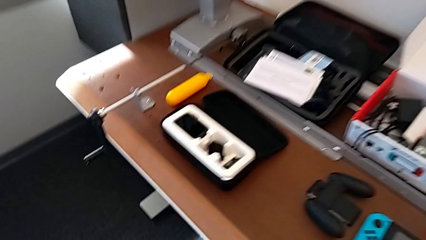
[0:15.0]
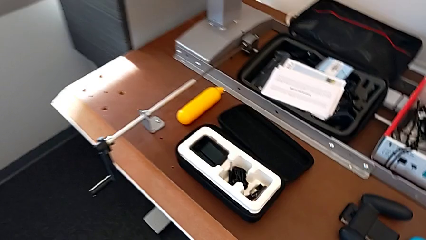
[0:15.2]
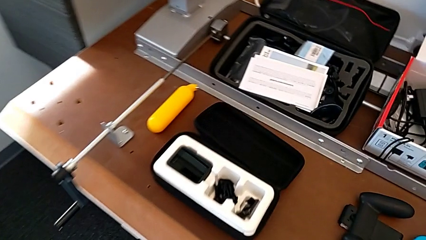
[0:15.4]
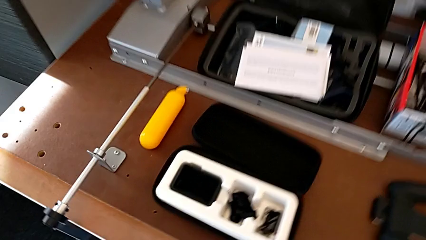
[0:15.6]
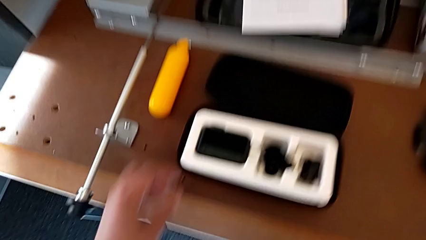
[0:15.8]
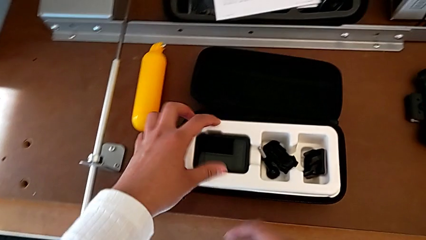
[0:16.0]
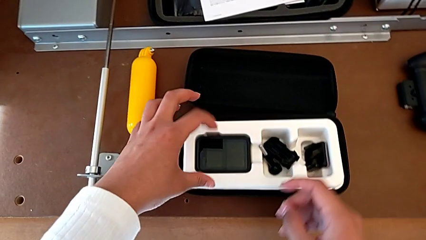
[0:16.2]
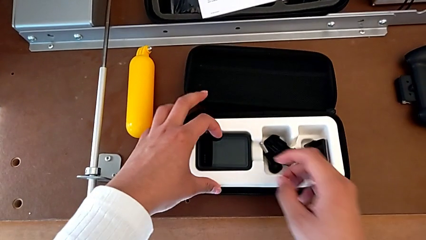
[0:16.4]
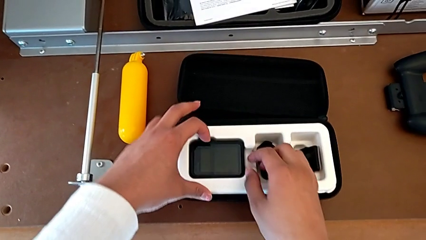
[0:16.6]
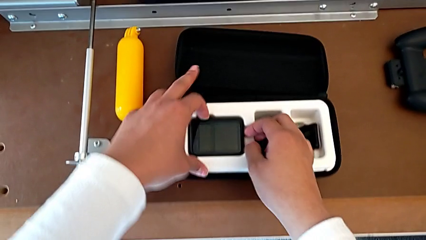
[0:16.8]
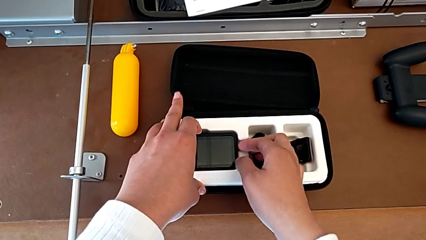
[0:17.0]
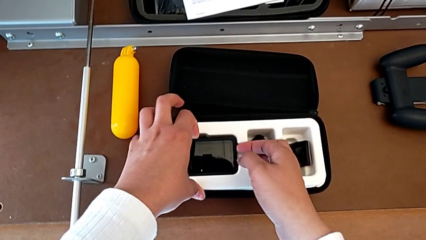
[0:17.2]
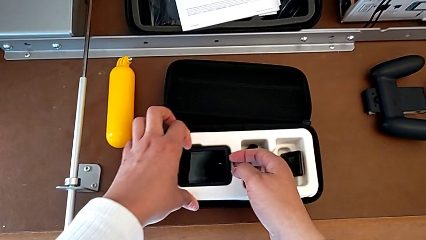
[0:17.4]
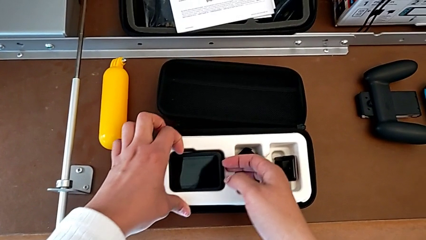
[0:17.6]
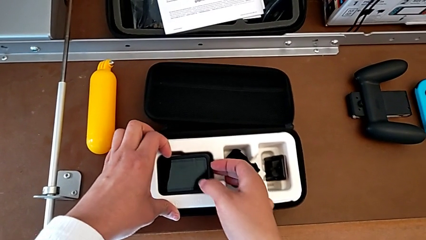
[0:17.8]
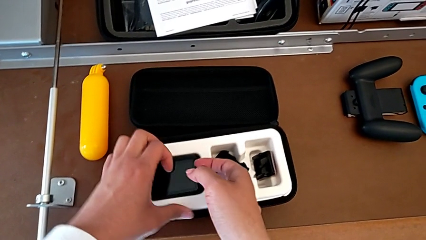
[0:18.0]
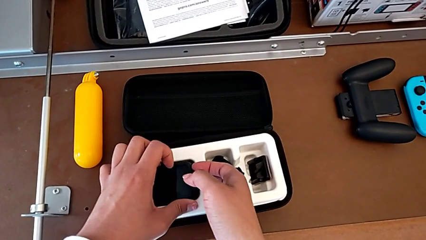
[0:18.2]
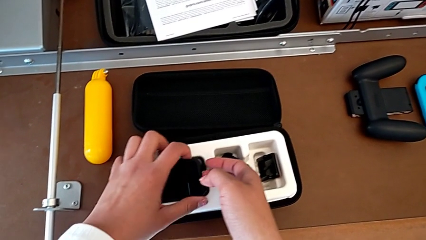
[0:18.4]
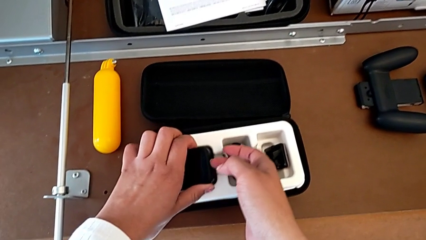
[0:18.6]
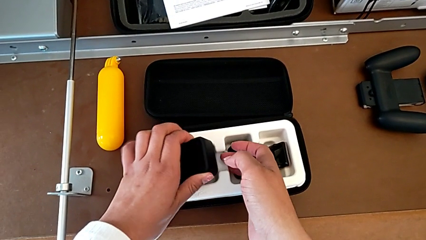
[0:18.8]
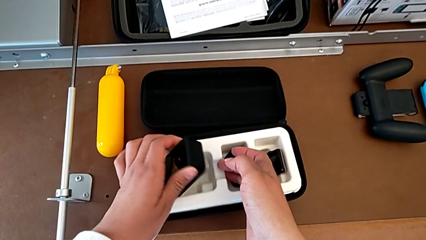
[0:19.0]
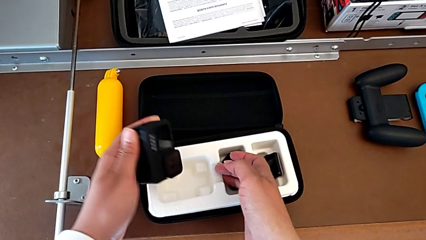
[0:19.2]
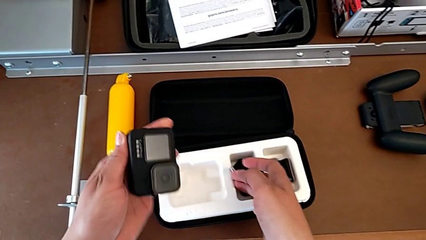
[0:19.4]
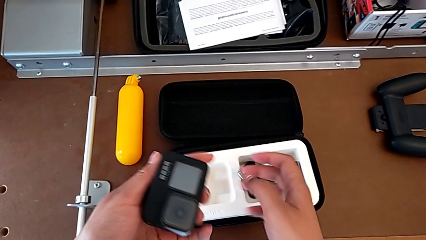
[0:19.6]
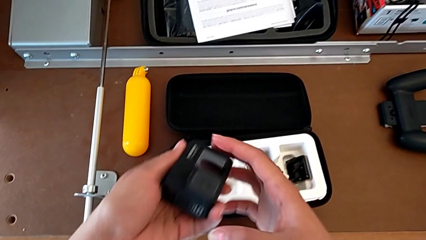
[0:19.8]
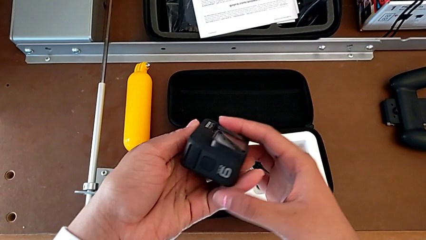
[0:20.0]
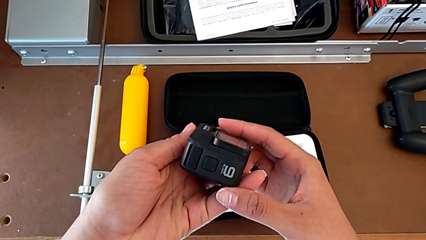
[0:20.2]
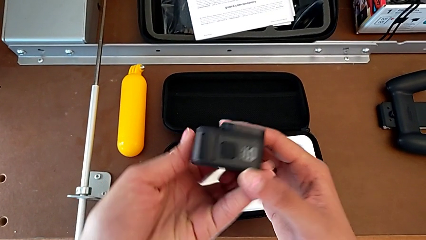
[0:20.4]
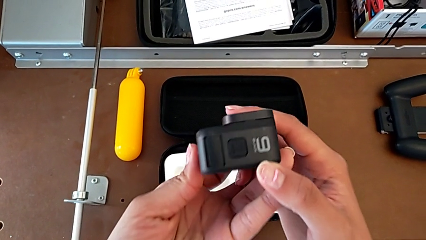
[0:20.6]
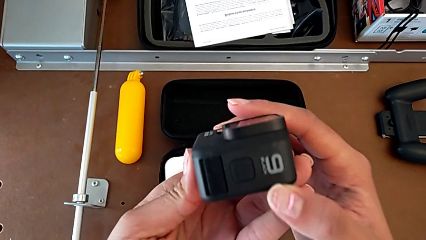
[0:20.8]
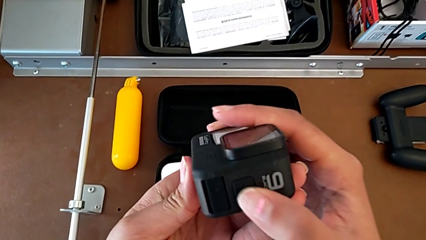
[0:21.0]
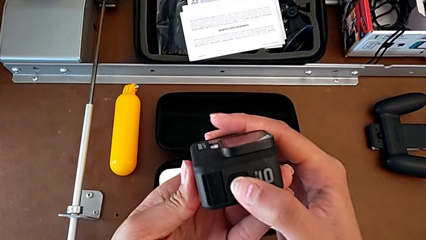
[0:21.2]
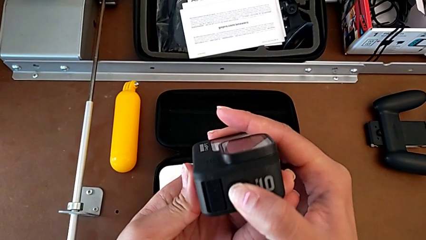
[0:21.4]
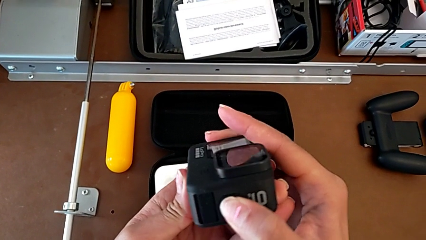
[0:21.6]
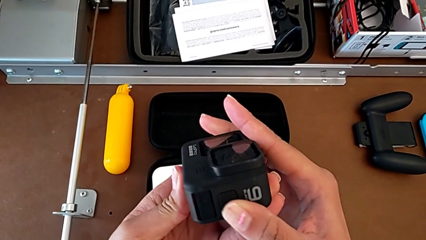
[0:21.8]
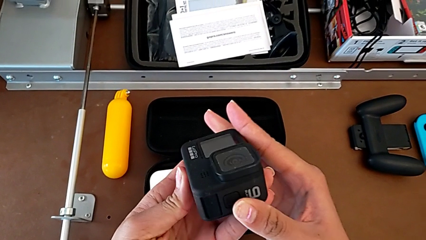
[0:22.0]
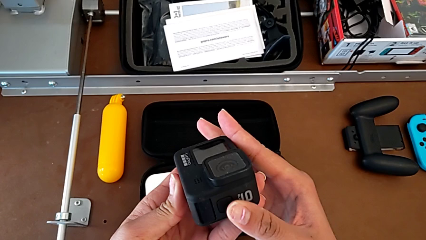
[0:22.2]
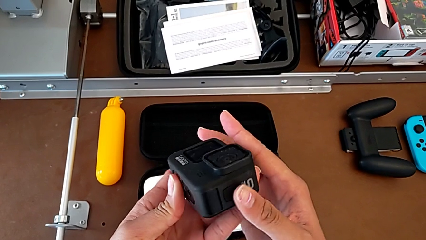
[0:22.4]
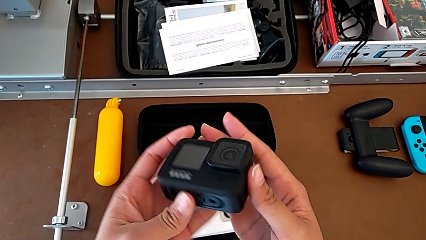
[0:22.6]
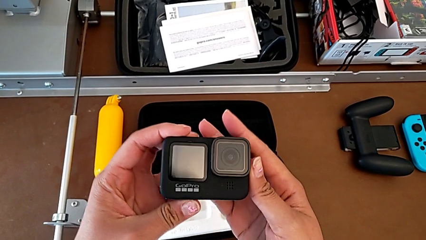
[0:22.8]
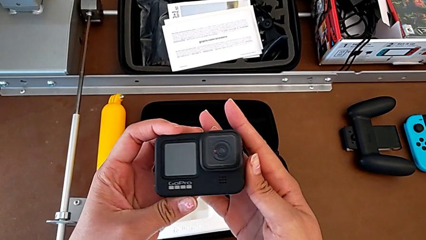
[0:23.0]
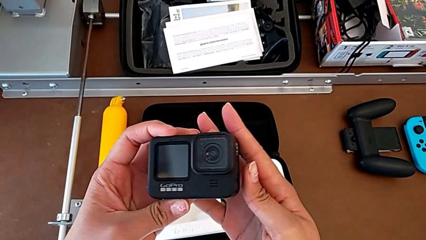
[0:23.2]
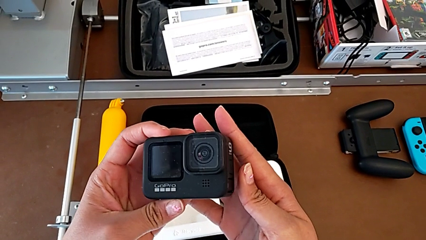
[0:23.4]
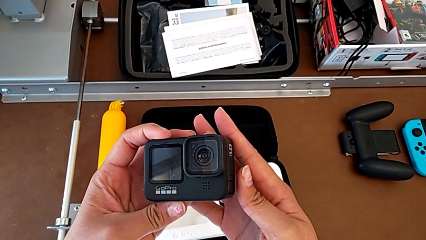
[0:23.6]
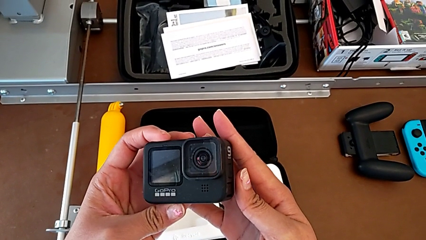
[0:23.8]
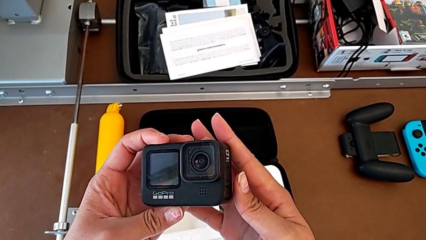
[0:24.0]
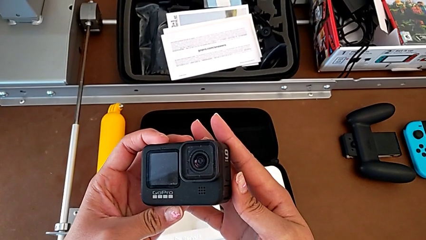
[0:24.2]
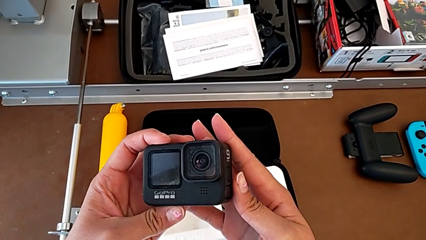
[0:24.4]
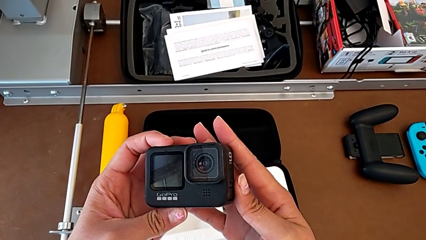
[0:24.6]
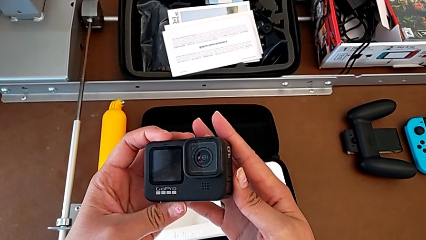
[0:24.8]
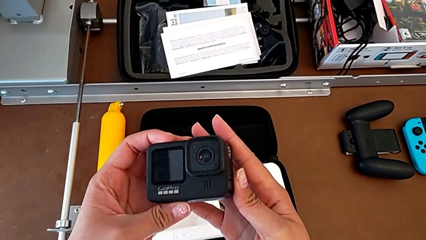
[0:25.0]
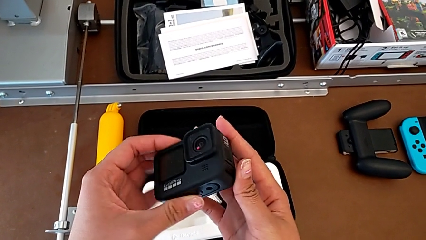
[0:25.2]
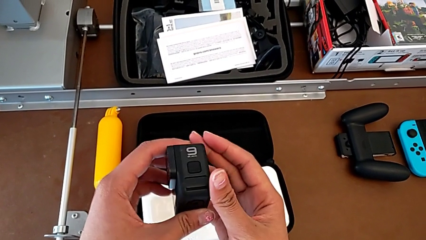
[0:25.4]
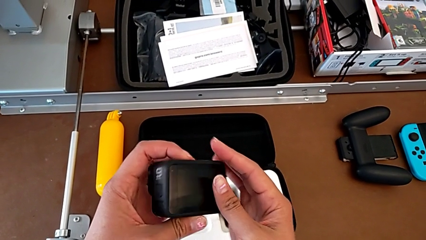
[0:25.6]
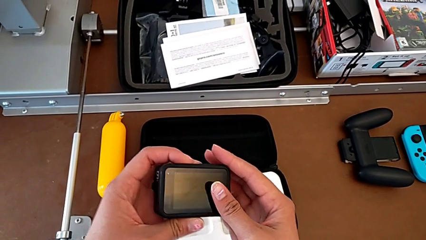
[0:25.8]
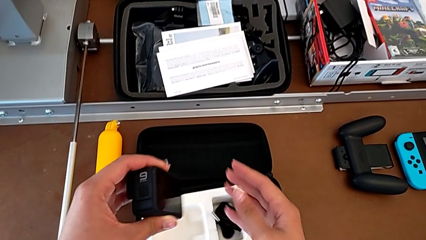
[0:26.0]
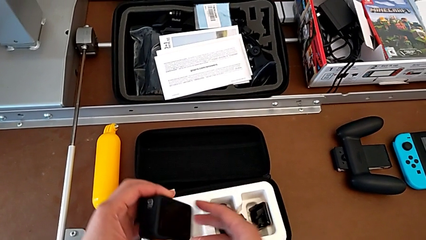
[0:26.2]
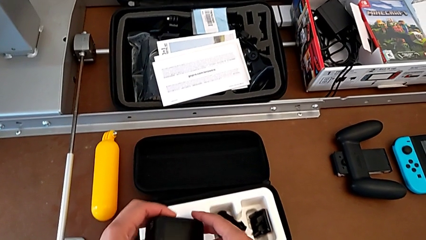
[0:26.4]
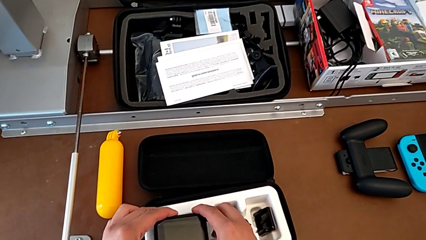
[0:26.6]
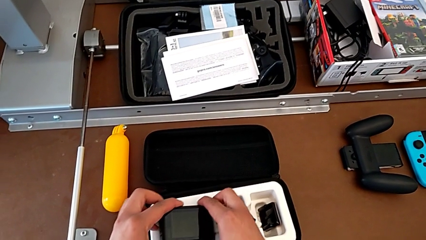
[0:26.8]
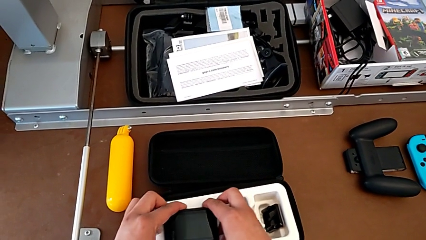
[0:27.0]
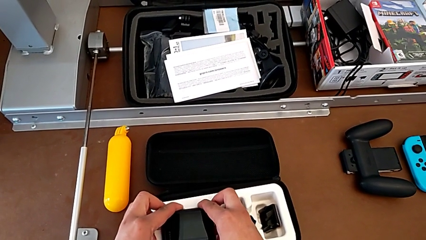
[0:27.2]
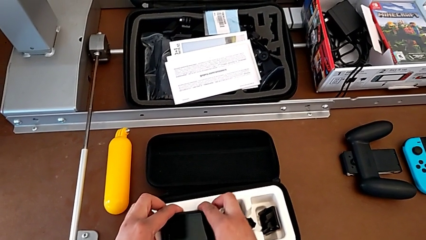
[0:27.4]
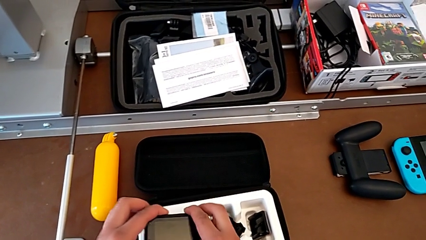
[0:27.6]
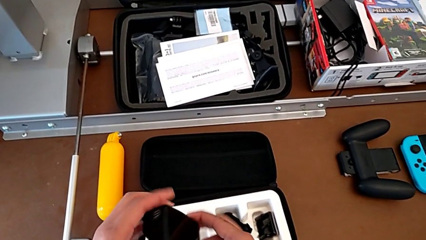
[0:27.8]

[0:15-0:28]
The camera wearer tries to turn on the GoPro. They approach the GoPro, grab it, lift it, press the power button, inspect the GoPro, place it and lift it.

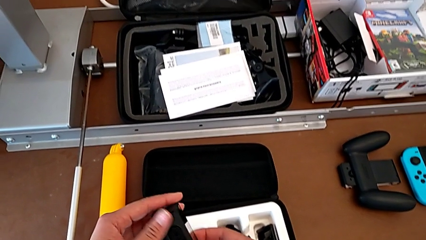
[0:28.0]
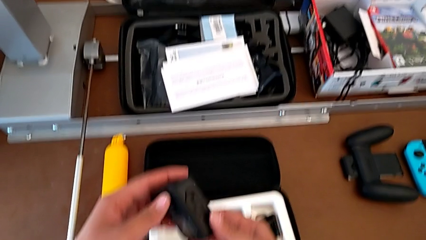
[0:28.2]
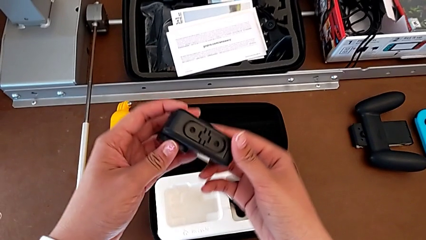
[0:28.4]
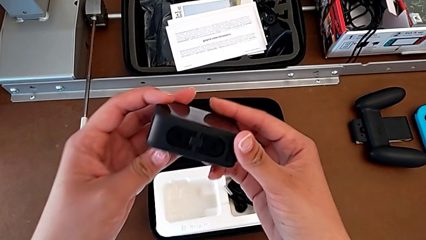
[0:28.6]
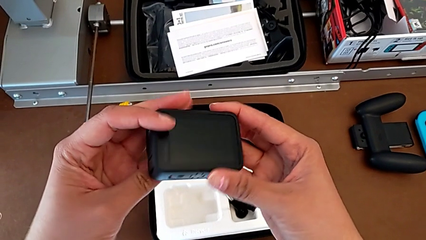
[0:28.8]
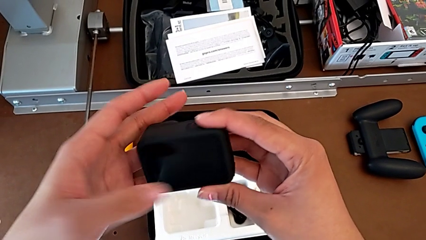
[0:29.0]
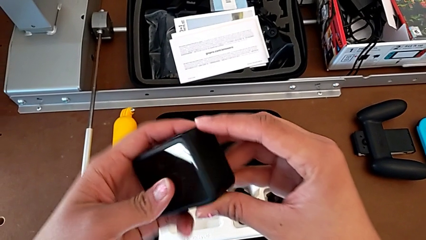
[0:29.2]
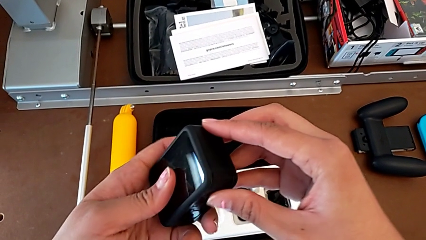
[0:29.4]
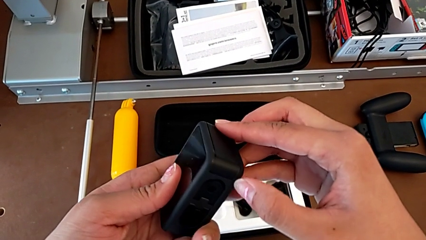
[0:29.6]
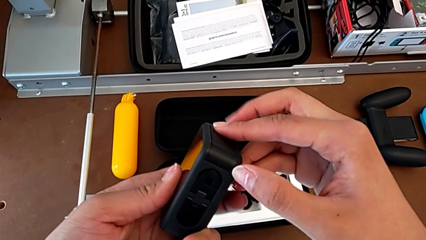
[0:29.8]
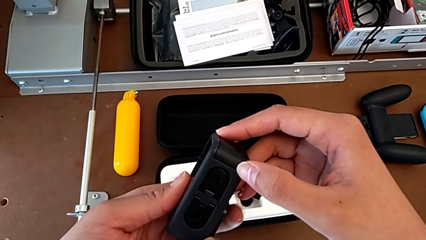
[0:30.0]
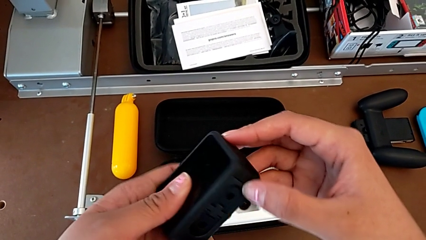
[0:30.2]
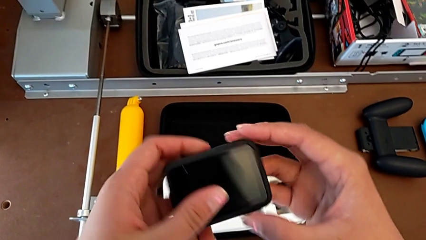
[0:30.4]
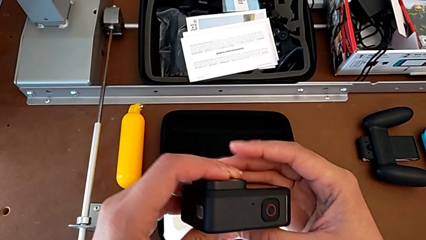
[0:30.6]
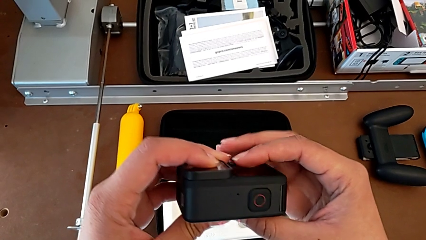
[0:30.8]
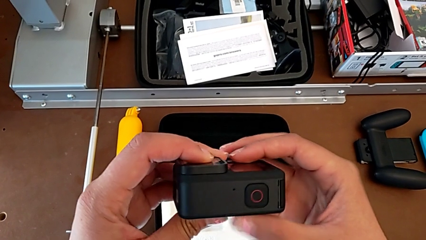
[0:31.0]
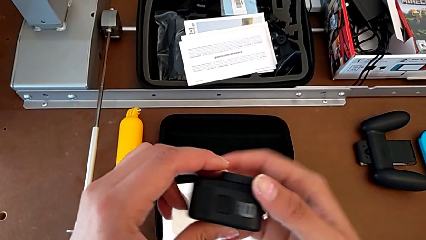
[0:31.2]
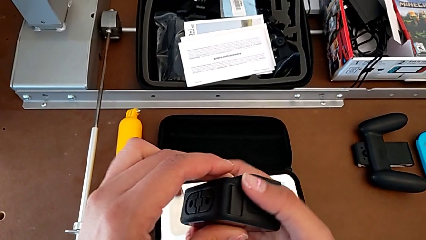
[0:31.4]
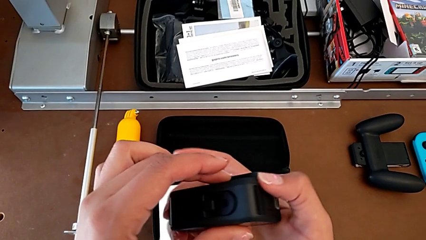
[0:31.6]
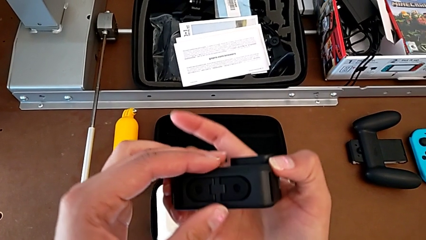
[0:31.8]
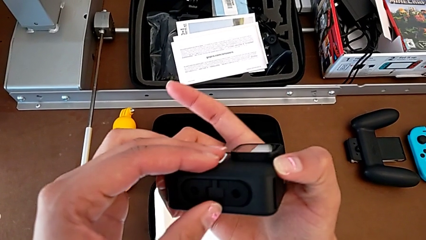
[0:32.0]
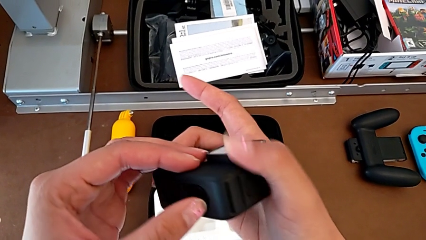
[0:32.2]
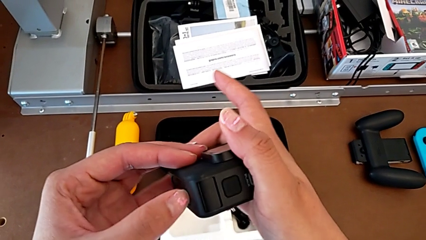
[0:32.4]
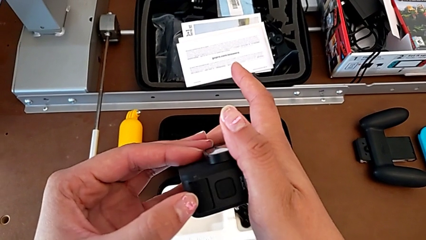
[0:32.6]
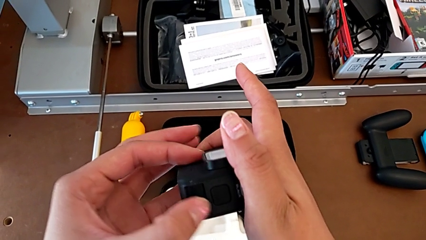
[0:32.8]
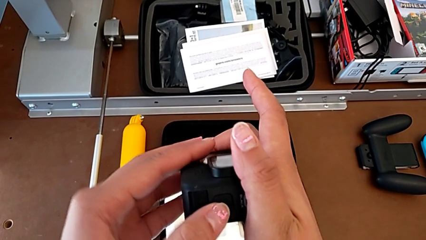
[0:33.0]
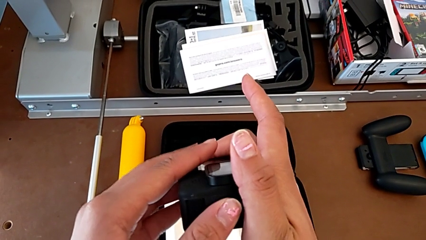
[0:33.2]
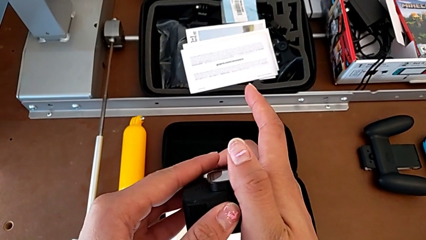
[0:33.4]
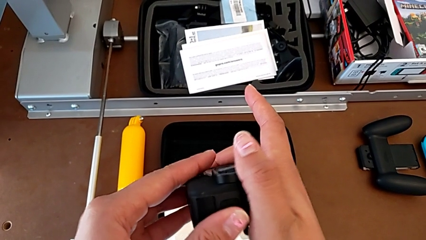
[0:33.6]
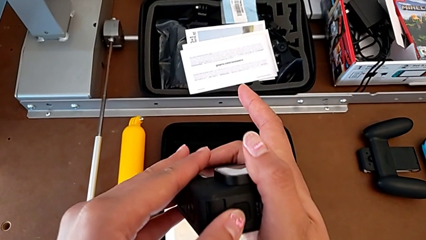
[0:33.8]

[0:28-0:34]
The camera wearer is changing the battery regularly. They inspect the GoPro.
